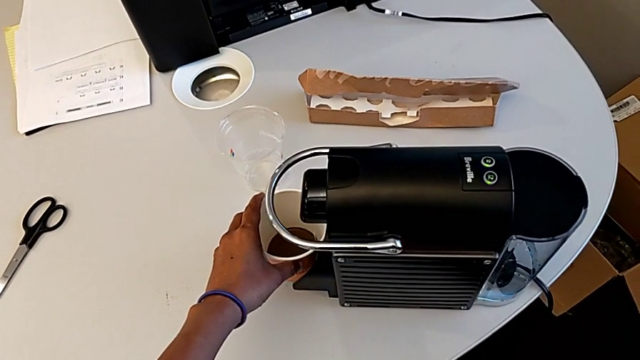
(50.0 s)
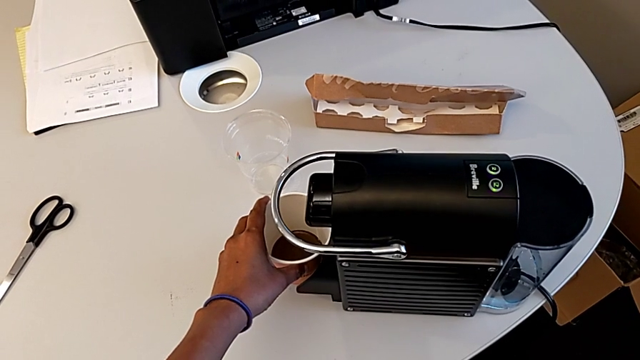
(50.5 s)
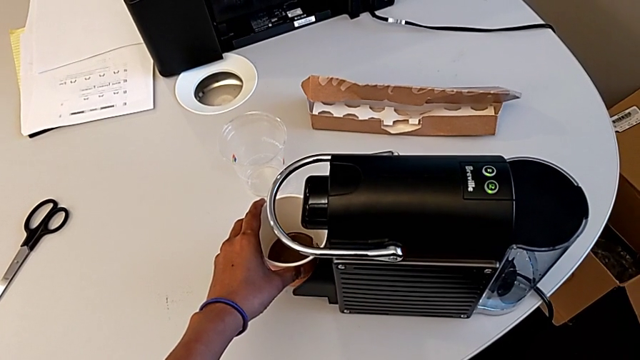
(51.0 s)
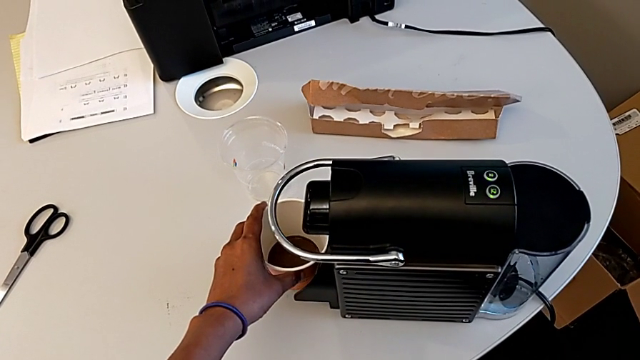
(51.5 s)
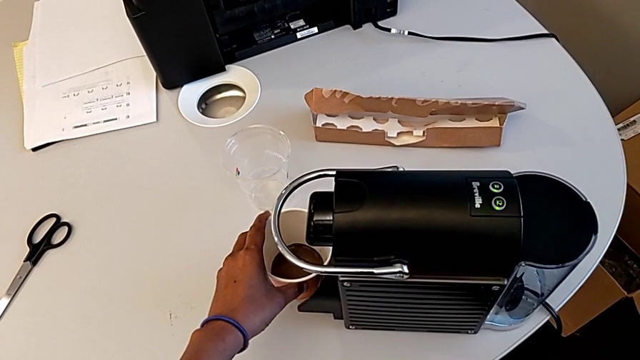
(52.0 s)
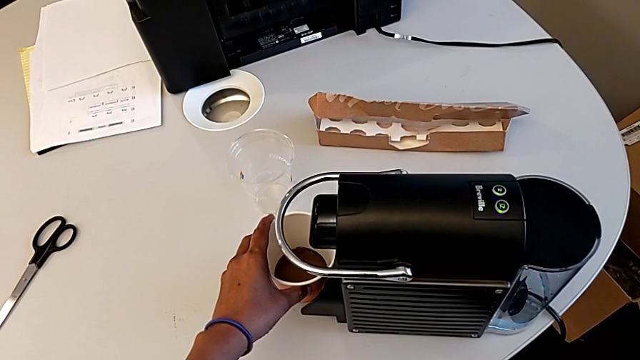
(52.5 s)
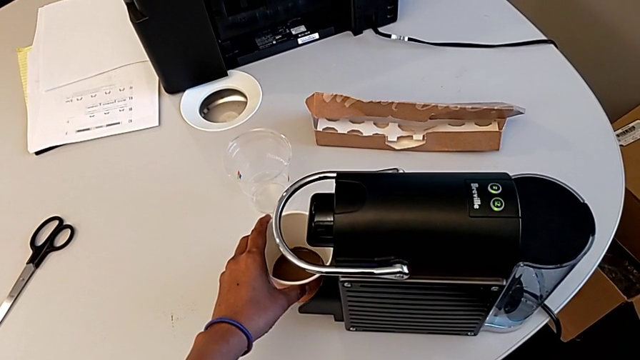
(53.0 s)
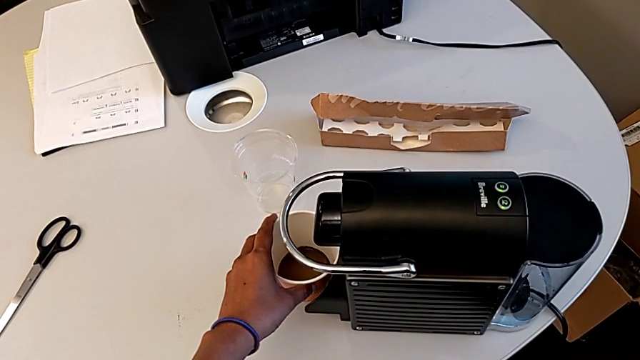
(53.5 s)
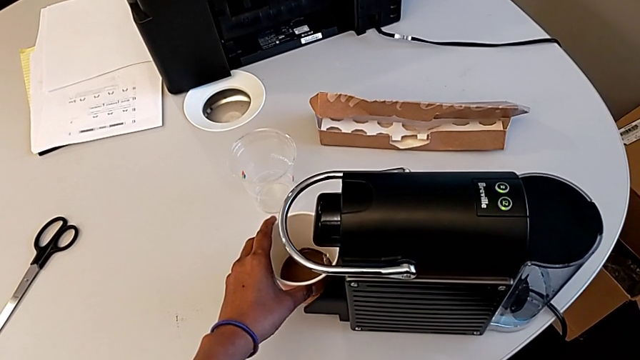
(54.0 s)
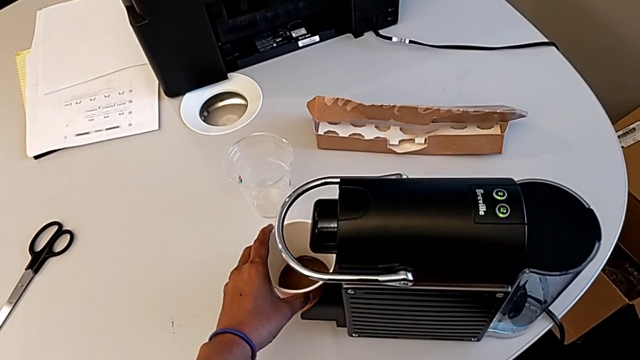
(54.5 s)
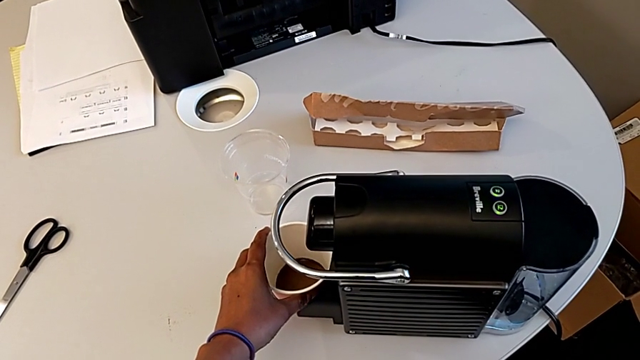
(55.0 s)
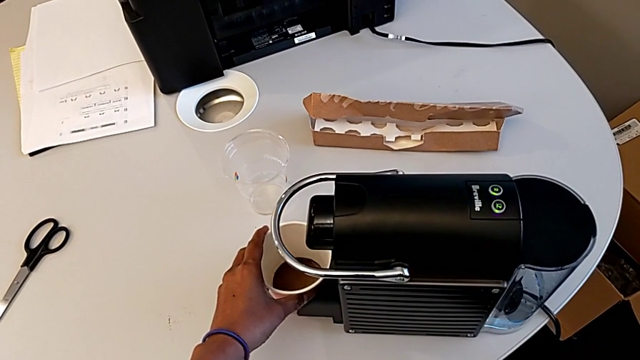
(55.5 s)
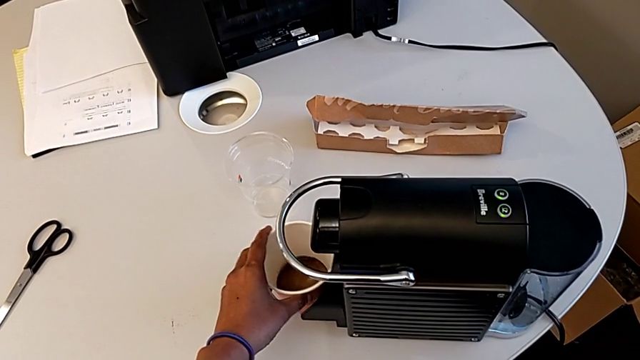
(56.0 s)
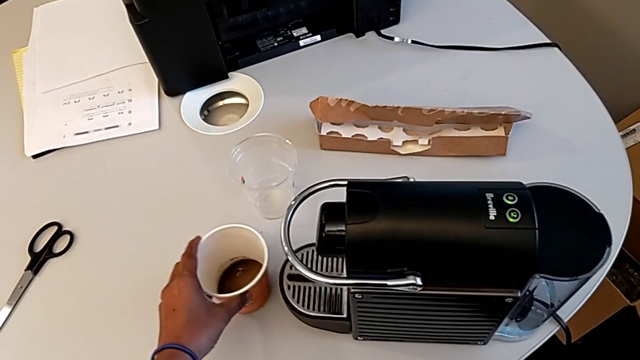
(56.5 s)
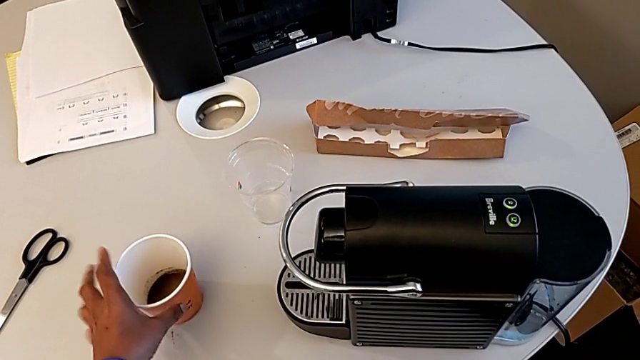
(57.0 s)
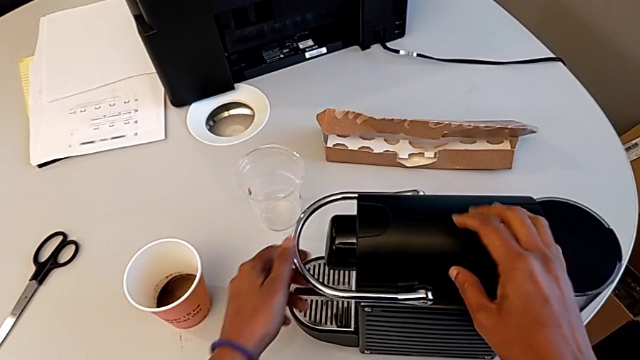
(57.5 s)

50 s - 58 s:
The camera wearer is brewing a cup of coffee. They keep holding the cup and place it.

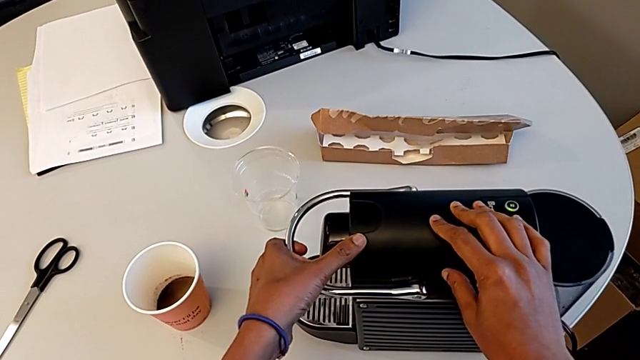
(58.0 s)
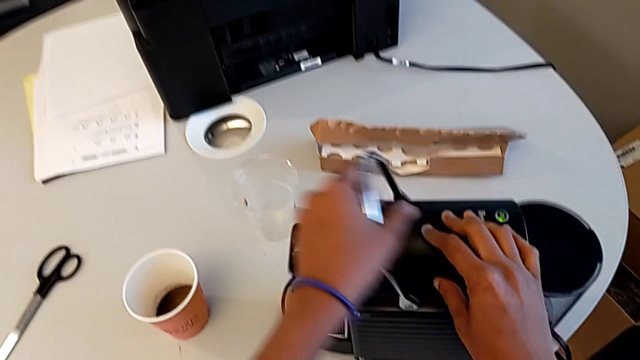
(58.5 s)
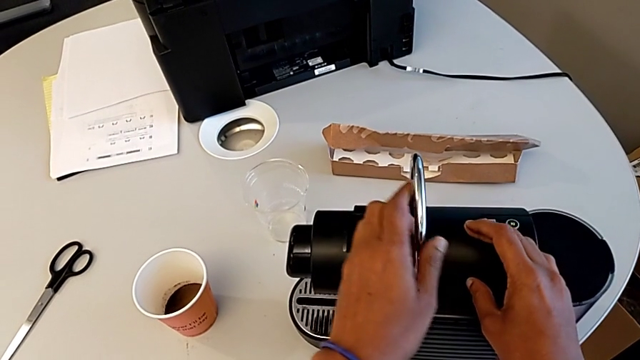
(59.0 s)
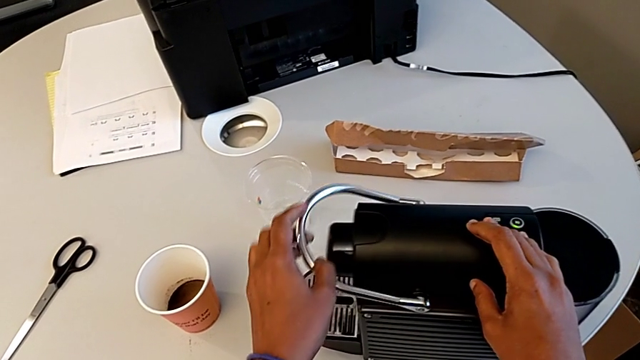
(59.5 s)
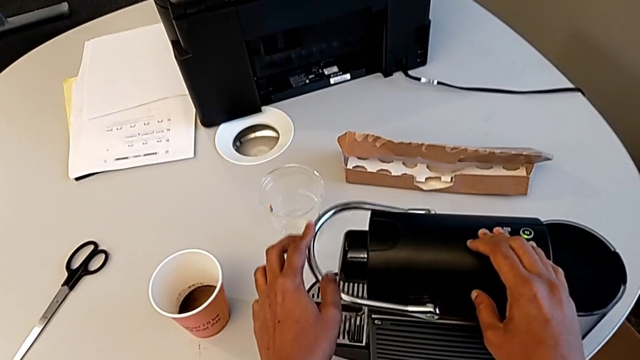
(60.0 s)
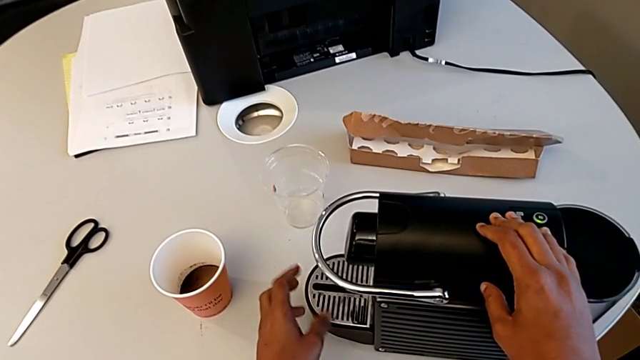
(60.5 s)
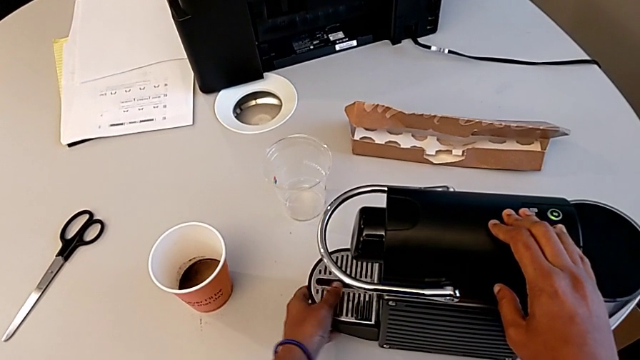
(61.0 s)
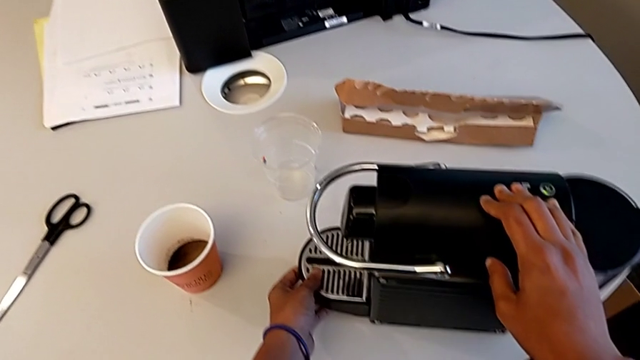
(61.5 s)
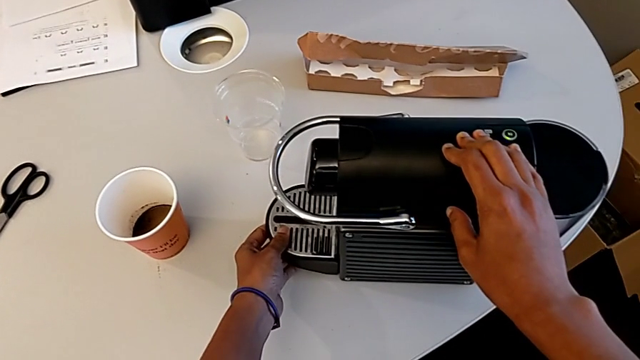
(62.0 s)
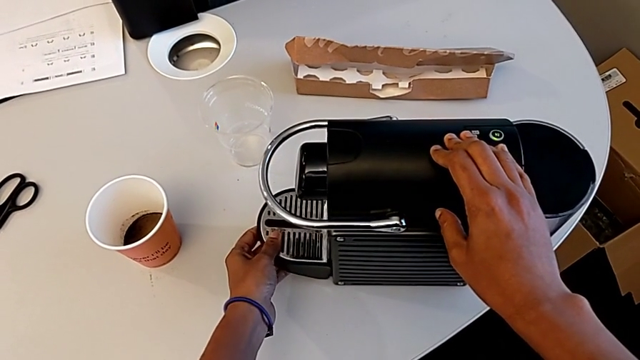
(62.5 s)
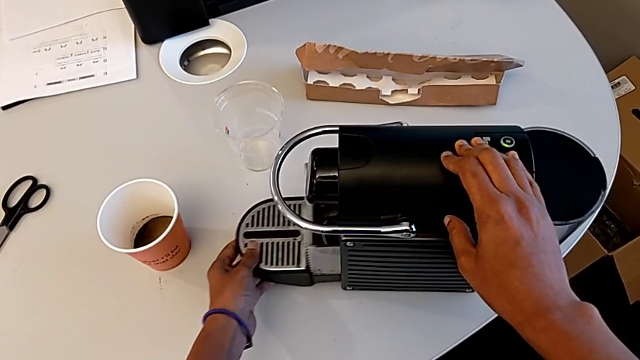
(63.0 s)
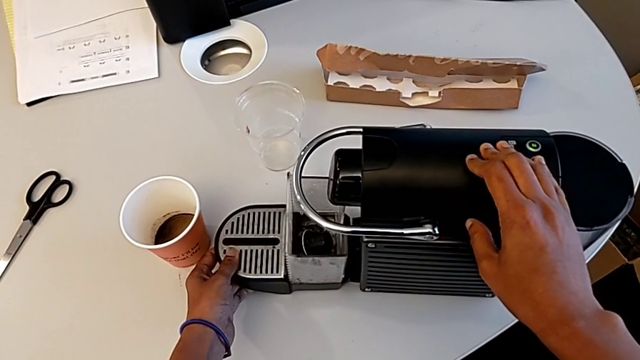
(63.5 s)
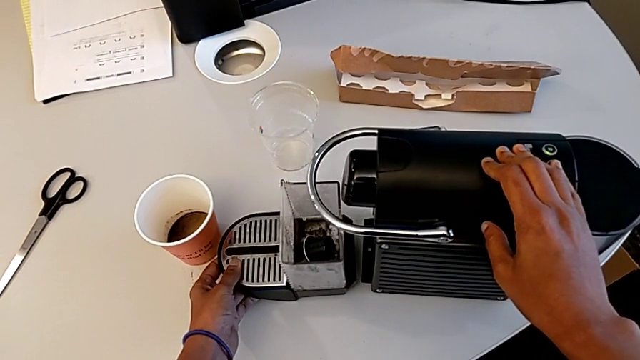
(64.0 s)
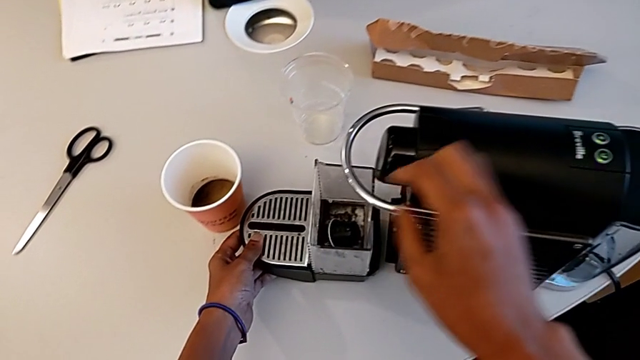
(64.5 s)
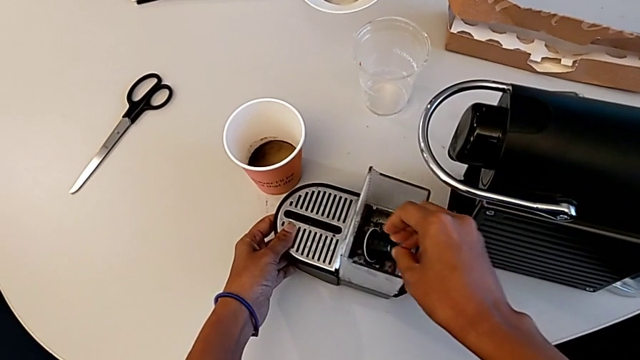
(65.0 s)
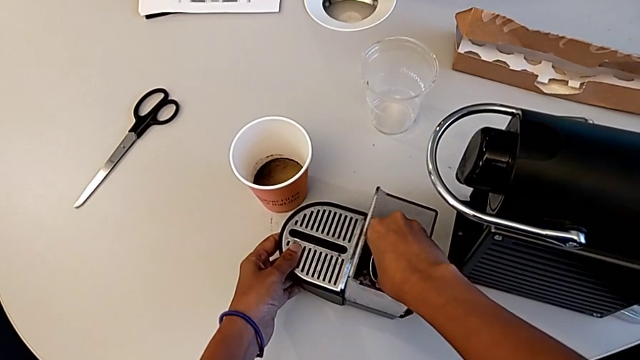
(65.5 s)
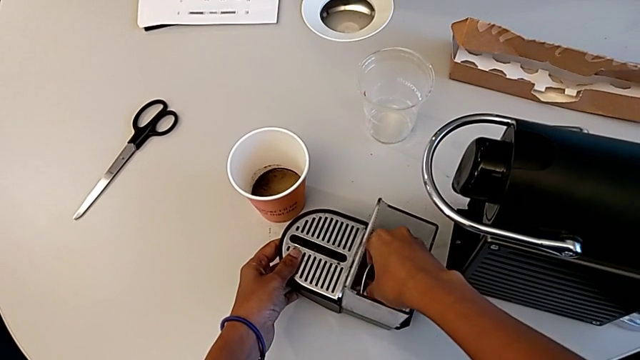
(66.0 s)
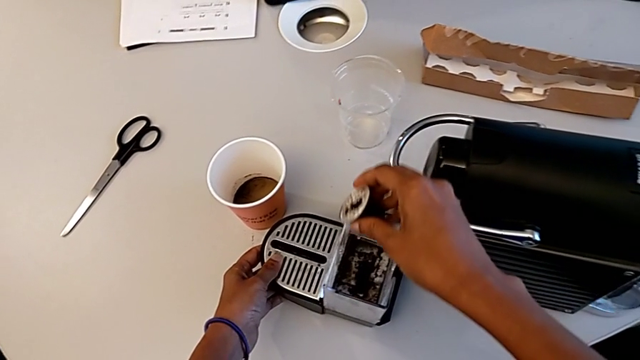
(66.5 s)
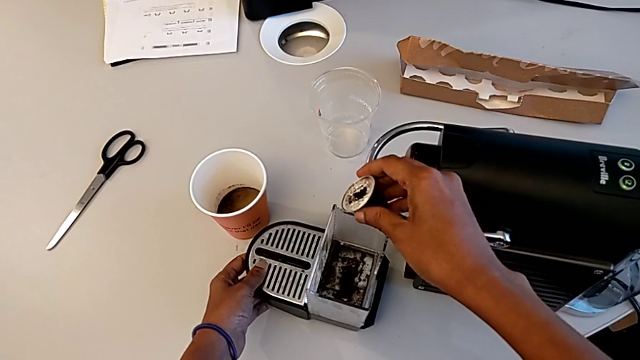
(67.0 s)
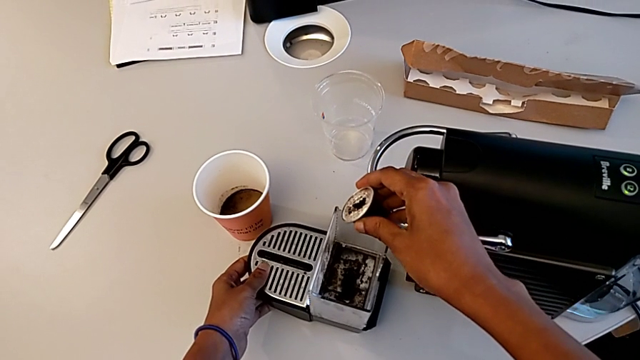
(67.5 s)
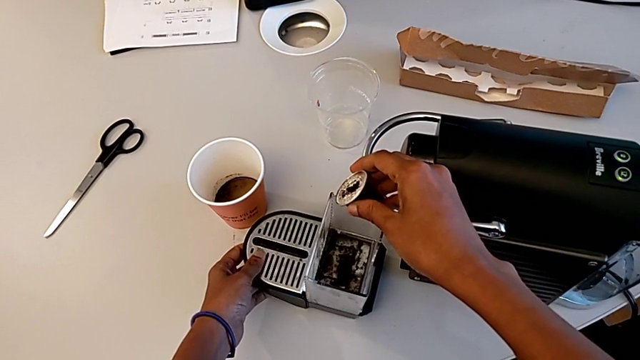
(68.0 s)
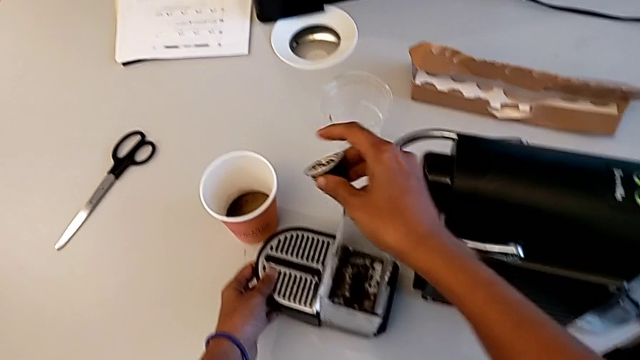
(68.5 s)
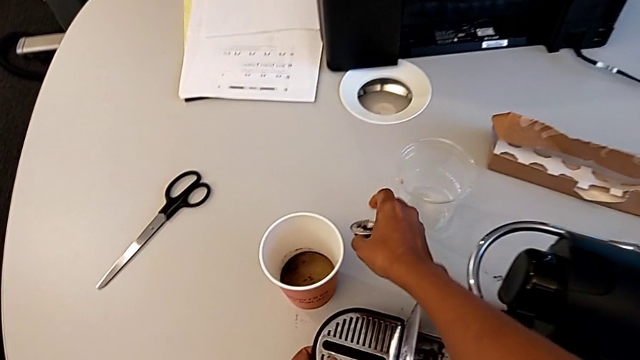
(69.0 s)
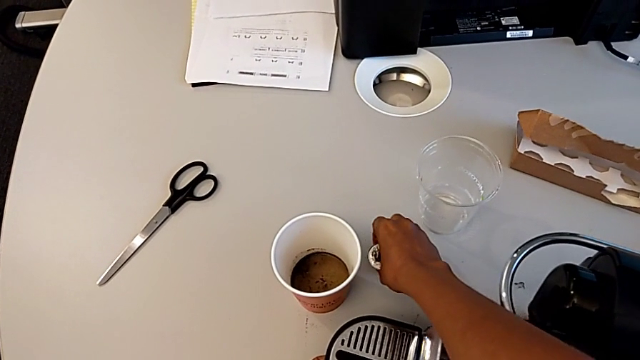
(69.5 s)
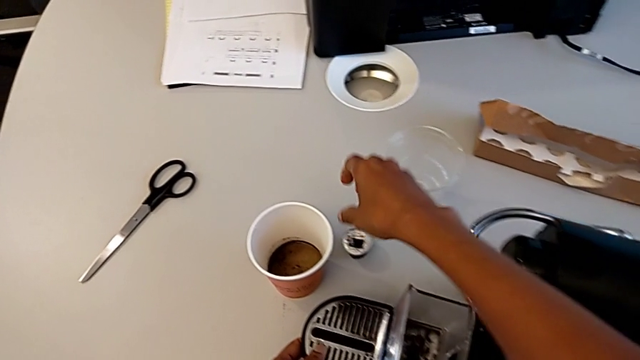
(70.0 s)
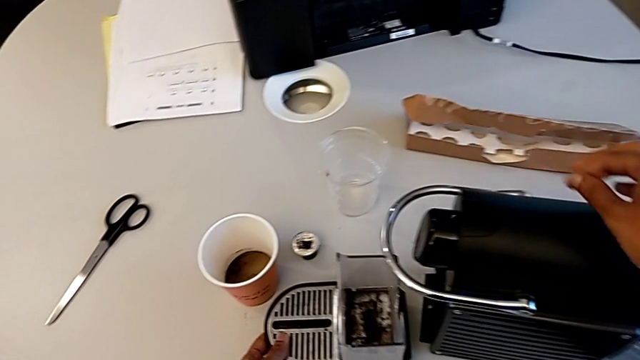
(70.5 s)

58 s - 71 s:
The camera wearer empties the container of capsules. They open the lever, close the lever, inspect the capsule coffee machine, withdraw the capsule container, withdraw the coffee capsule and place it.
